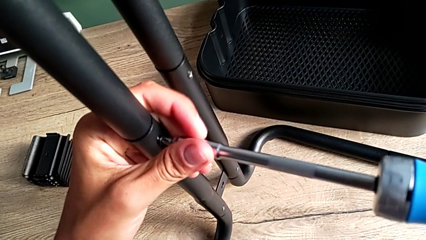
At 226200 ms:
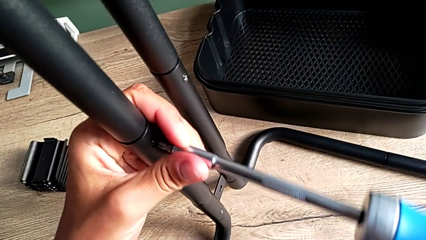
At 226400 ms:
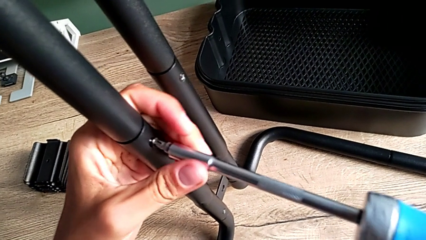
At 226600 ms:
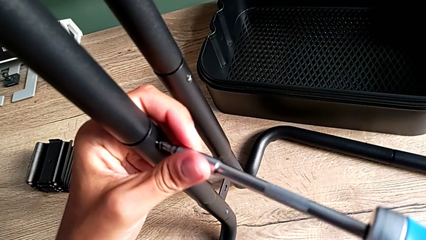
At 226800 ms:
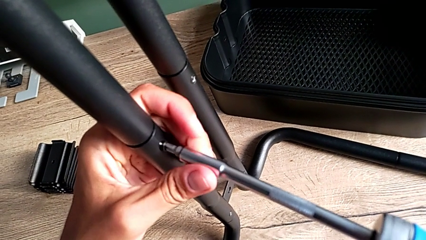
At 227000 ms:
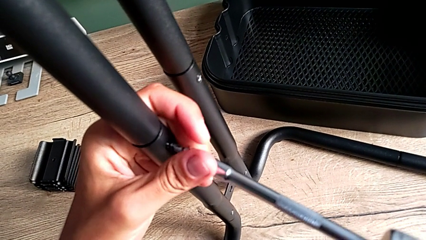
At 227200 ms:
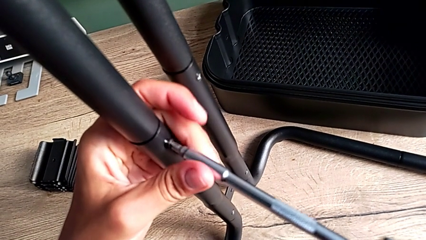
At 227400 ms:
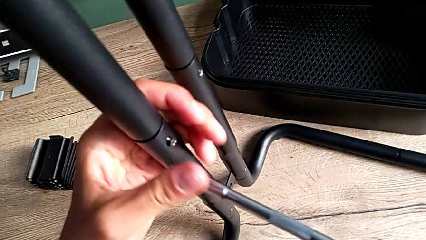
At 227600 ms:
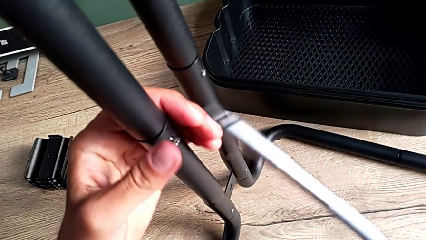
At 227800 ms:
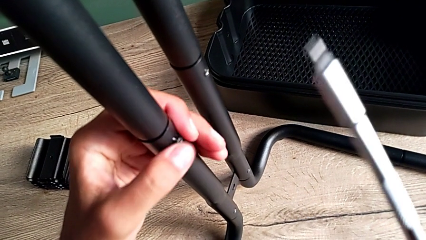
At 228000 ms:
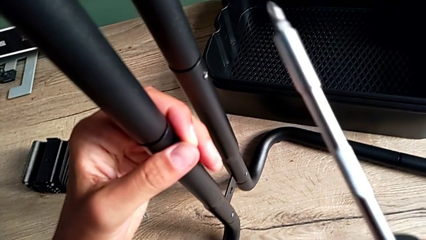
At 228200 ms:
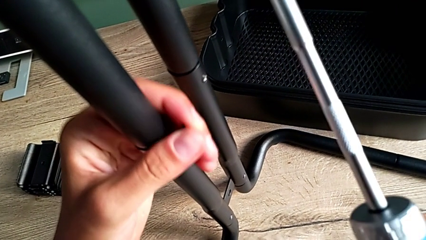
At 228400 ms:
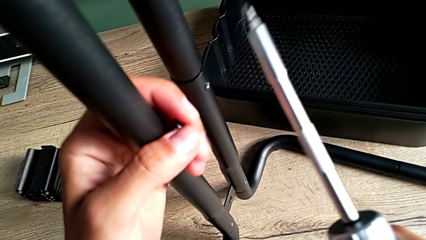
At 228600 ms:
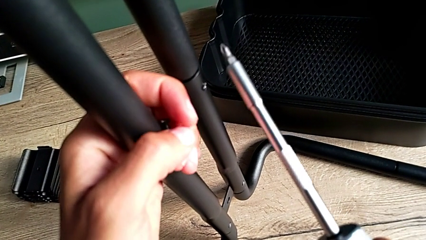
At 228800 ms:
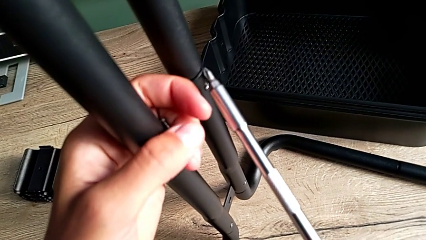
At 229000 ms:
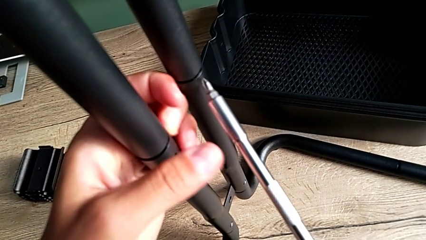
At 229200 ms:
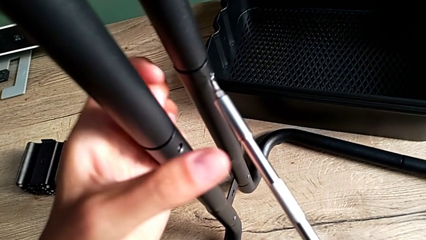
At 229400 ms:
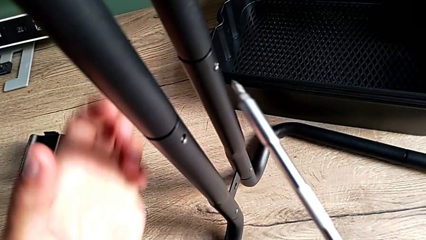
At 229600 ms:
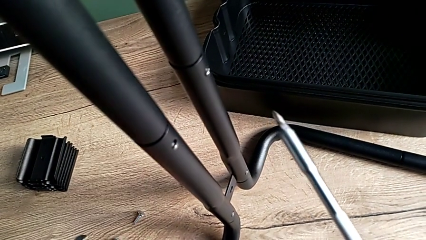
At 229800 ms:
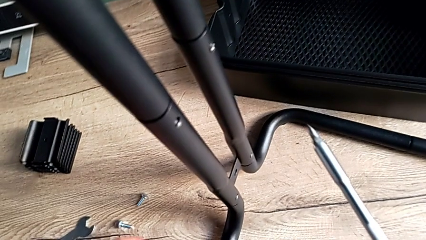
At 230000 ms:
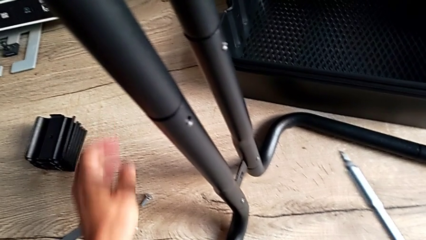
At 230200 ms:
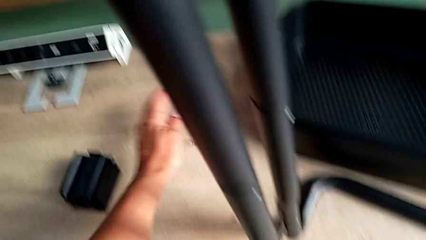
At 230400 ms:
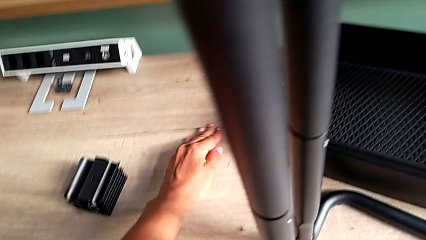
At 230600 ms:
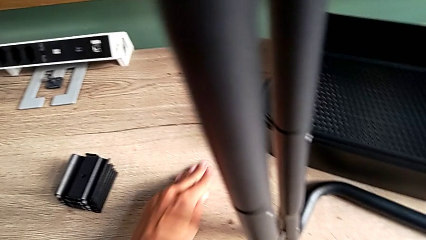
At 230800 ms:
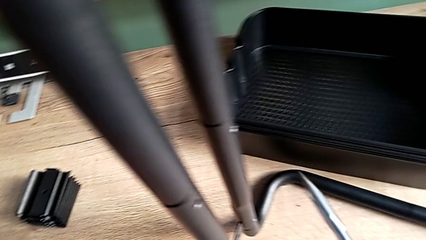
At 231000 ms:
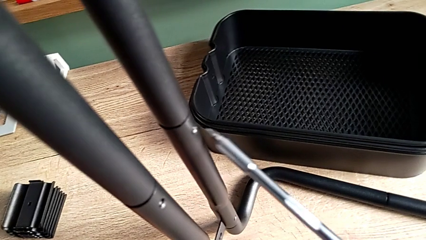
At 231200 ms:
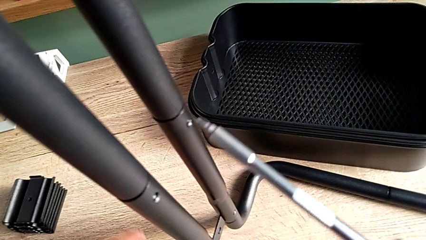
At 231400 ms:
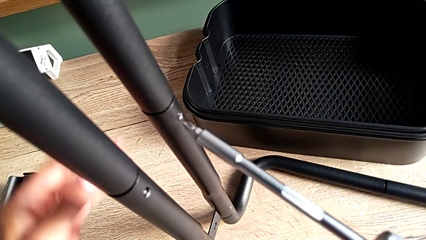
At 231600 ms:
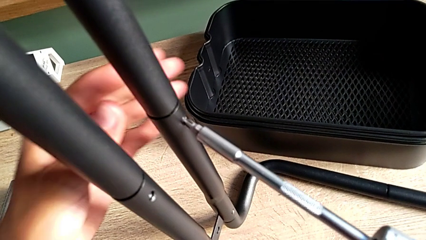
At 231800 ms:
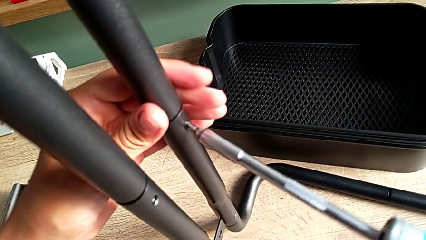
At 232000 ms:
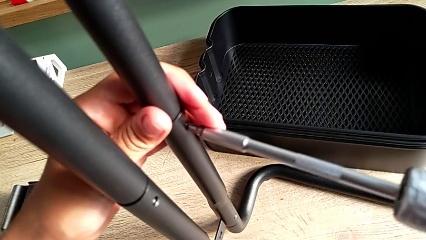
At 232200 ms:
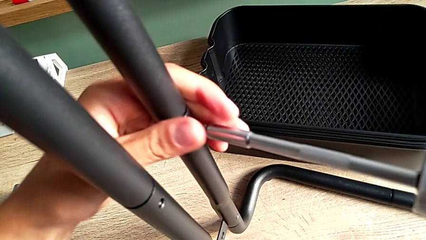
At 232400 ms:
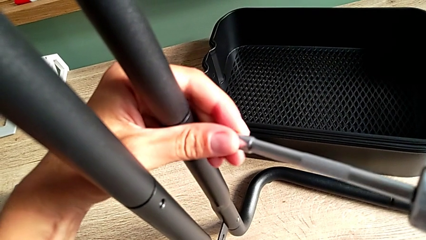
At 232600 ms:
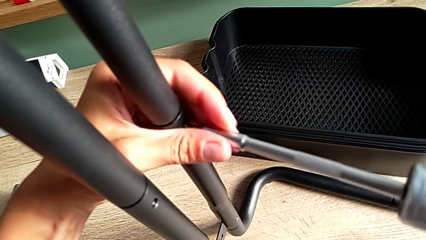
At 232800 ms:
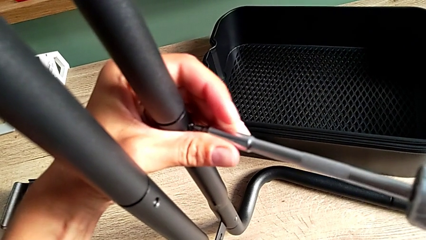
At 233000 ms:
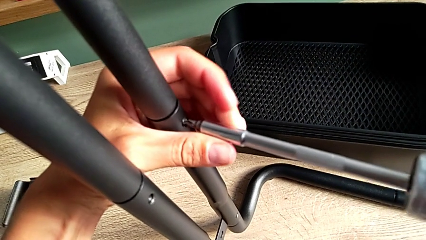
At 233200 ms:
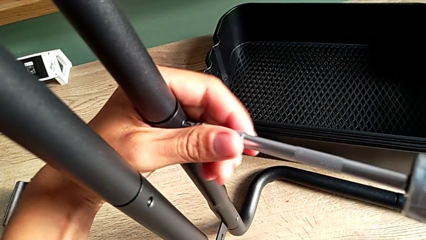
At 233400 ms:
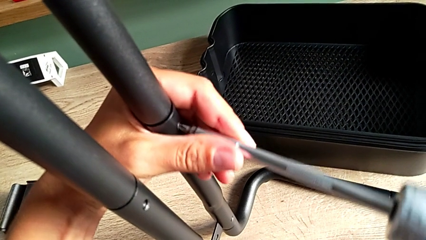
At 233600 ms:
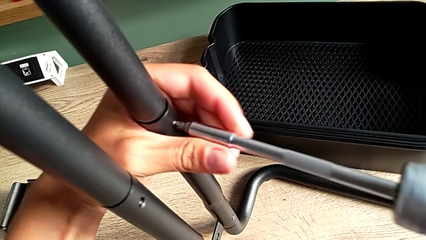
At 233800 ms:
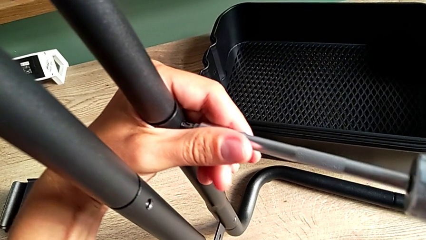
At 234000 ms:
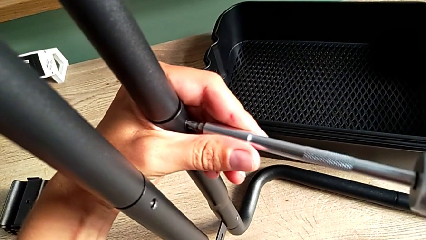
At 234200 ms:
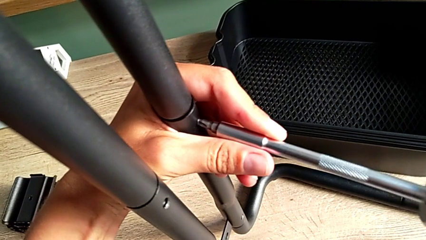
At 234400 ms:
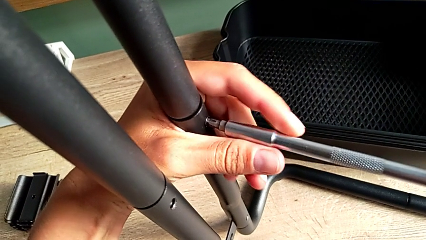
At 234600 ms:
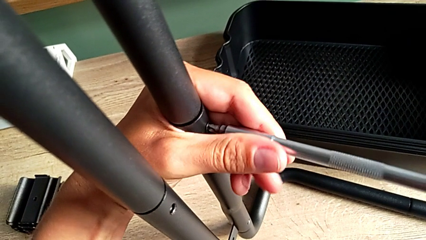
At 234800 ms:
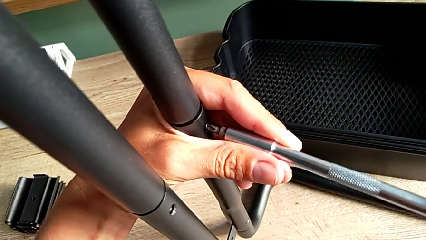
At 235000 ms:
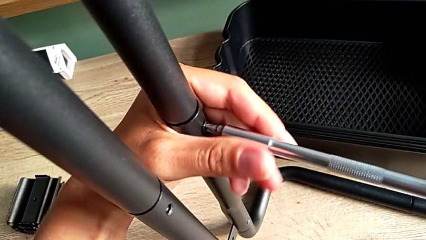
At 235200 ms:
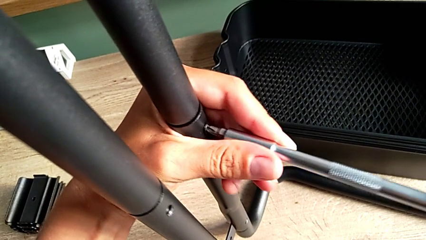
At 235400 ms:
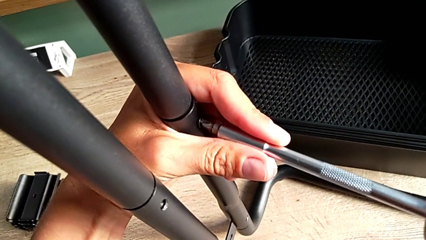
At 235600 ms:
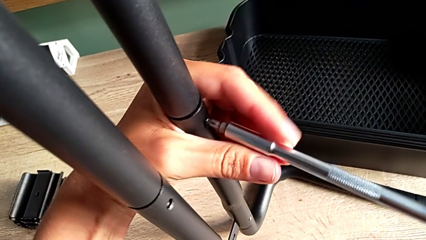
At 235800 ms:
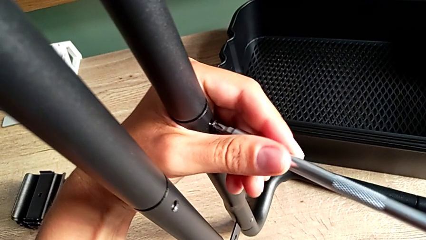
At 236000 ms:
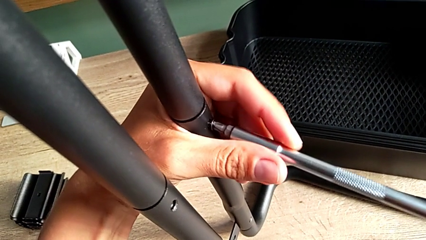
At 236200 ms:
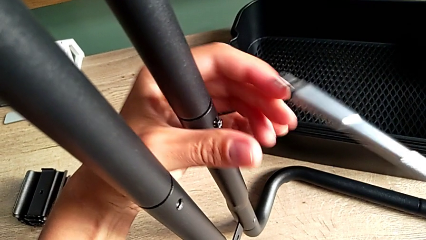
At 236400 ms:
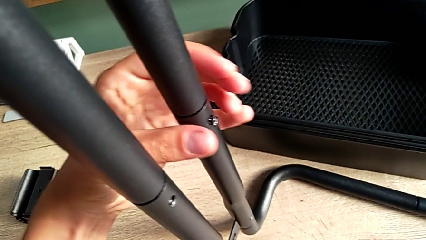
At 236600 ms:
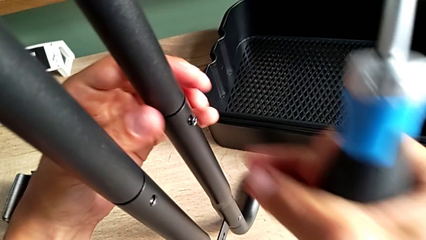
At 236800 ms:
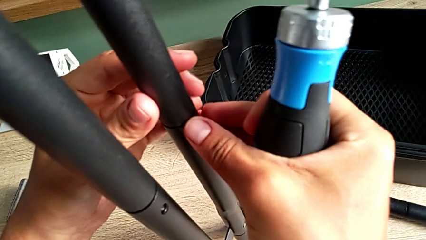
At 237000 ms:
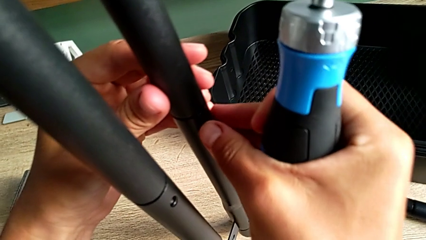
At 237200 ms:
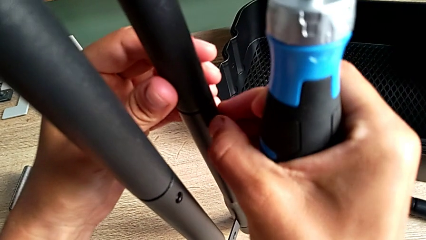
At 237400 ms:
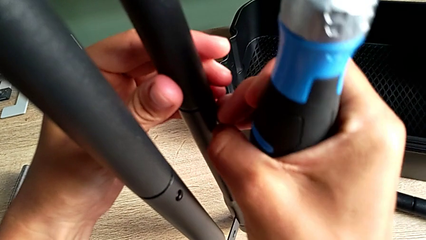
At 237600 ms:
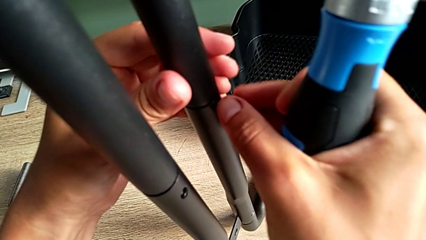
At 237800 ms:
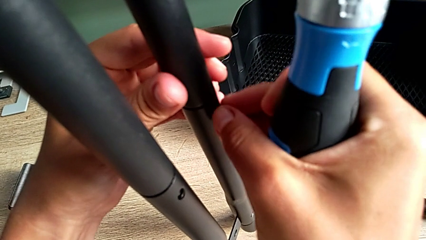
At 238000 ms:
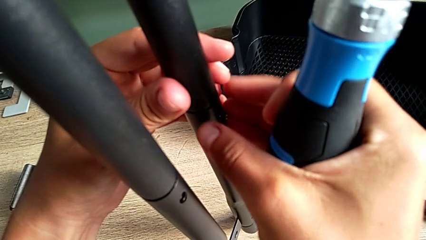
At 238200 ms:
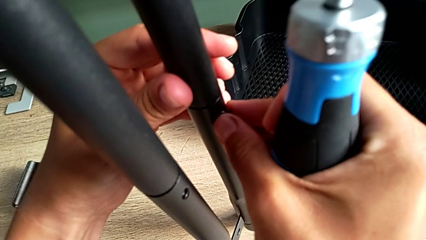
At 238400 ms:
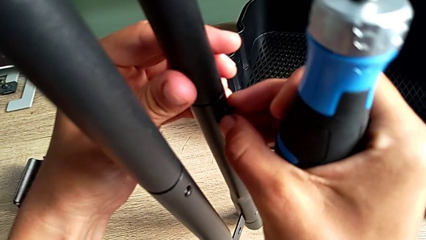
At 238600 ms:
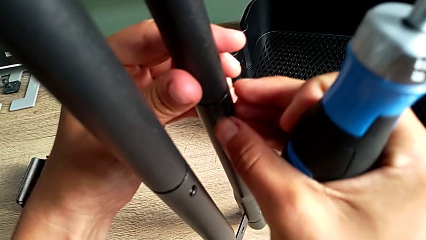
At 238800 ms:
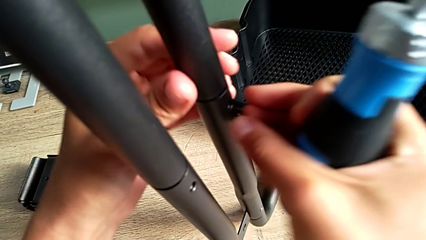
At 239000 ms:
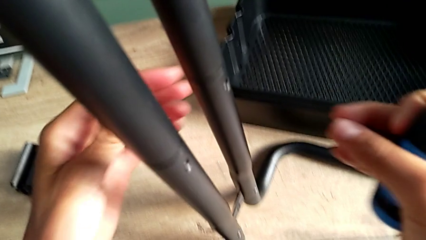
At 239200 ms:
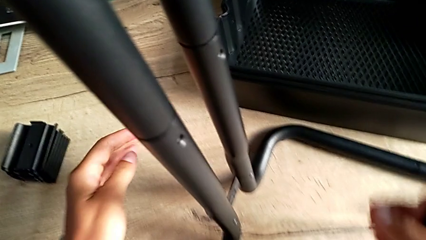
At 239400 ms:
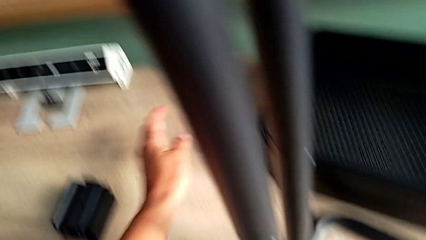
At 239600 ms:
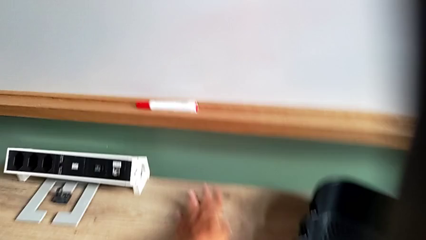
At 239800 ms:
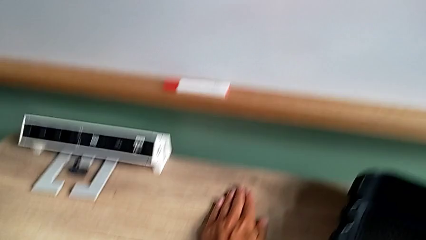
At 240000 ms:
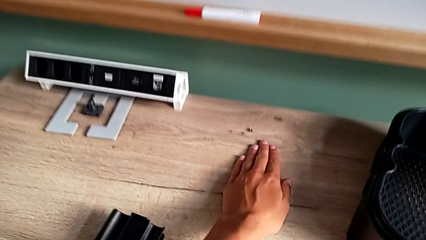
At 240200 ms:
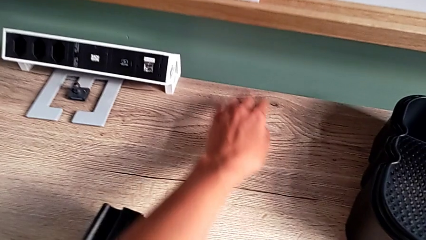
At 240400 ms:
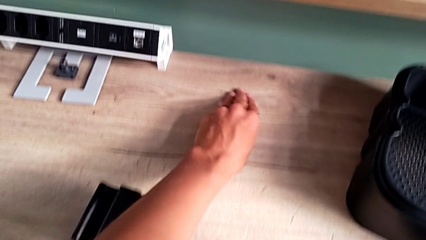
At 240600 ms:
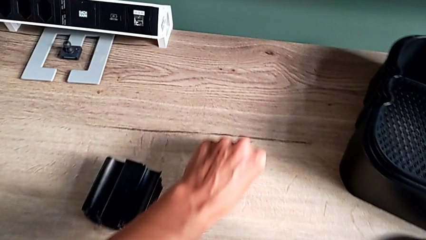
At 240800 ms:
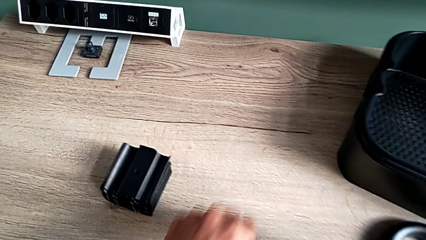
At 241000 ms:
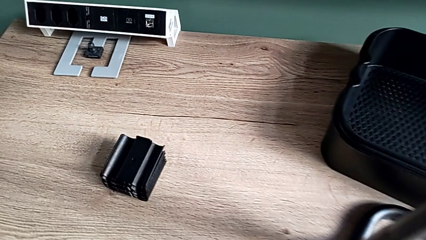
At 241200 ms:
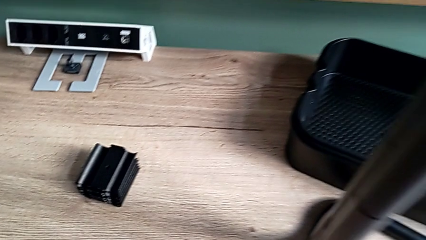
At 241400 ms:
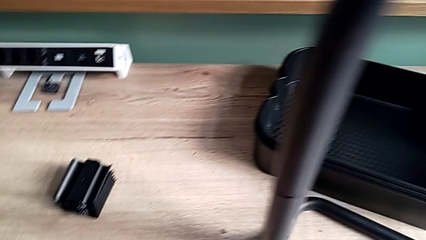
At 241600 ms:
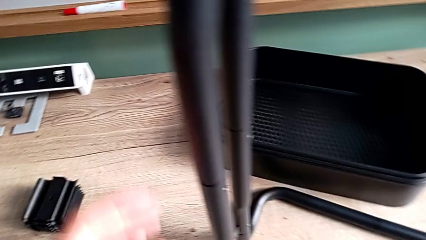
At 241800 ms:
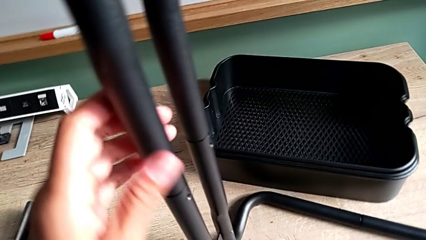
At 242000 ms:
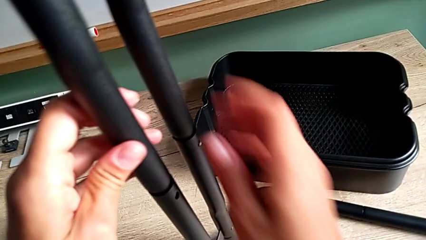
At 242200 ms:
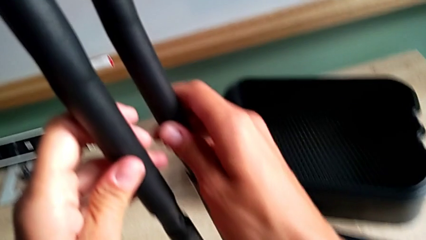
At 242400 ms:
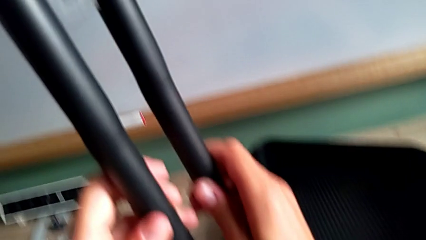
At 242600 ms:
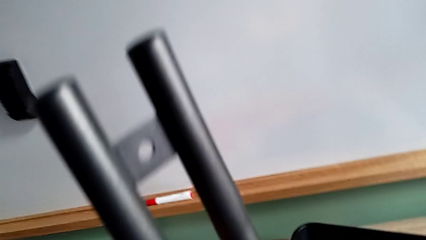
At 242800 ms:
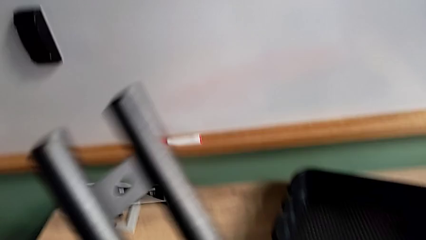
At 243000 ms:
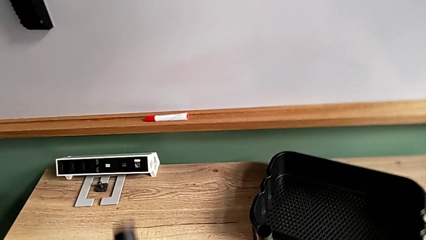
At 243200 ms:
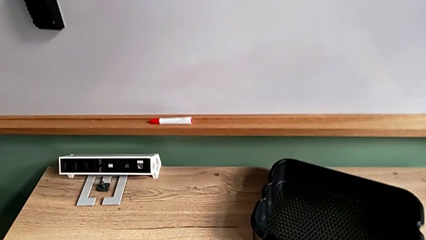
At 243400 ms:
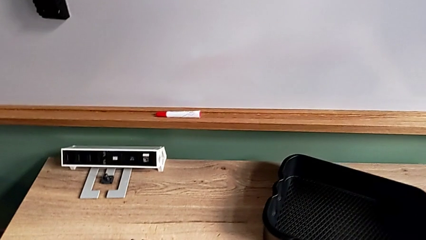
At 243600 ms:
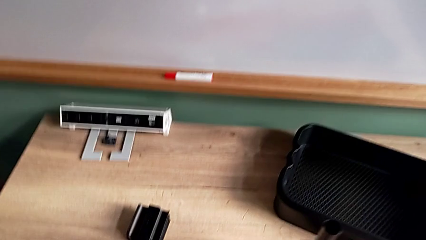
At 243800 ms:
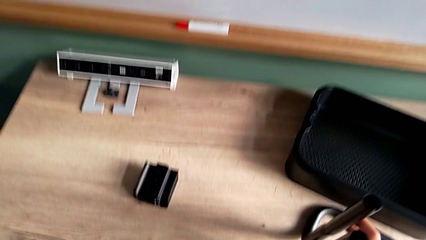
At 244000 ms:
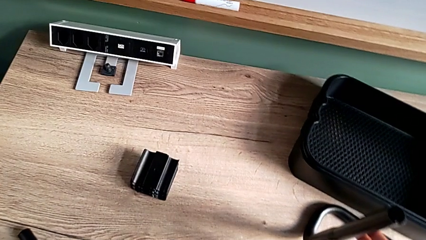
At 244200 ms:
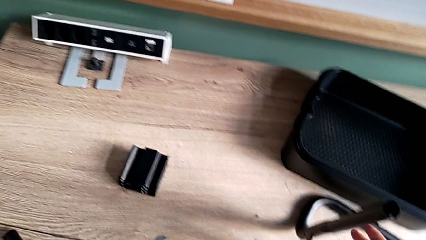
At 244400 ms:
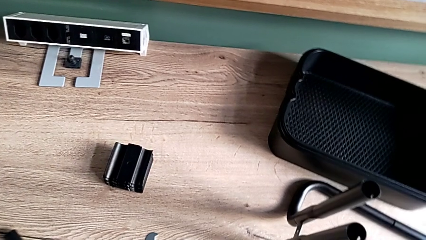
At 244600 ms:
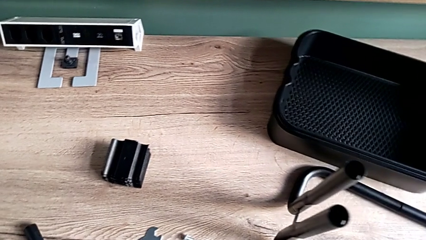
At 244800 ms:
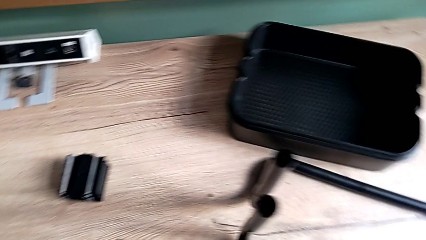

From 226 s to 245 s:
The camera wearer is disassembling the side bars. They unscrew the first screw, grab it, drop it, grab it, pull it, approach the second screw, insert the screwdriver, unscrew the second screw, drop it, grab it, pull it and grab the first leg.
